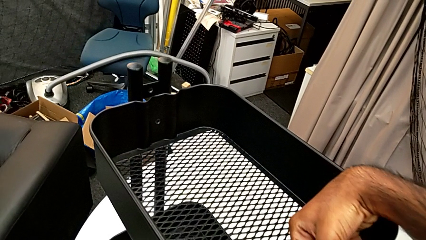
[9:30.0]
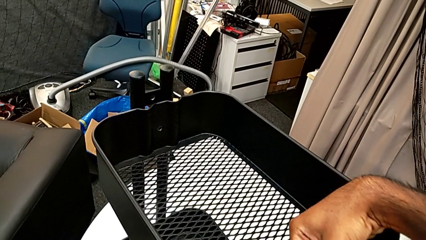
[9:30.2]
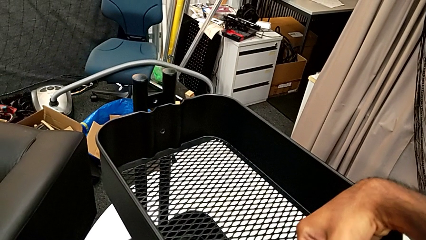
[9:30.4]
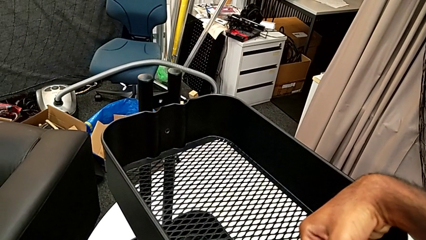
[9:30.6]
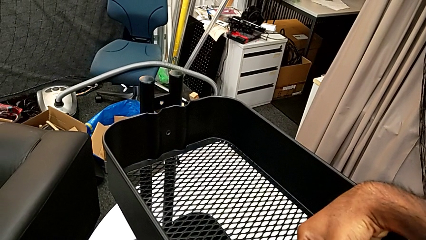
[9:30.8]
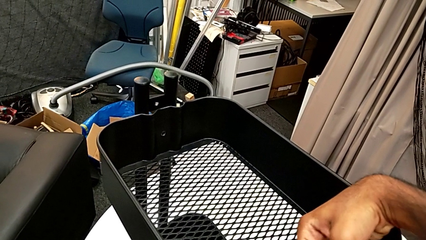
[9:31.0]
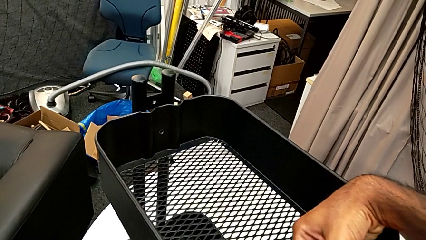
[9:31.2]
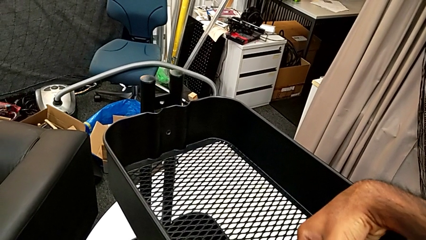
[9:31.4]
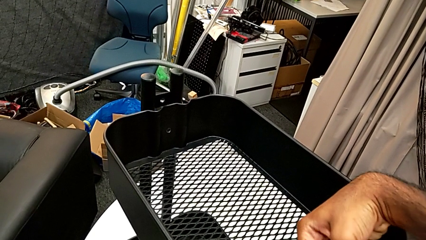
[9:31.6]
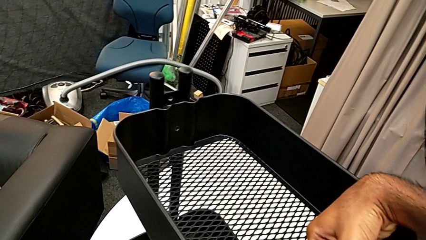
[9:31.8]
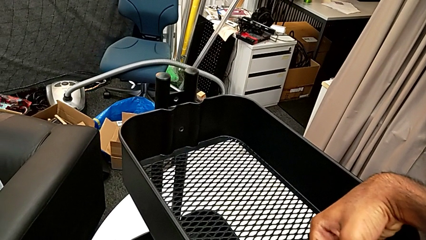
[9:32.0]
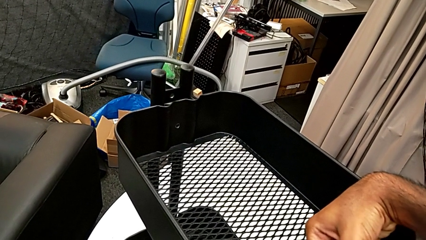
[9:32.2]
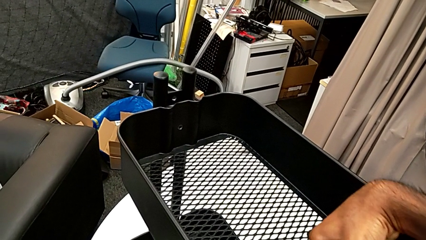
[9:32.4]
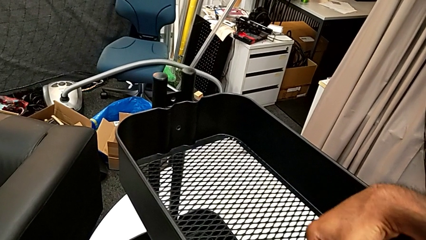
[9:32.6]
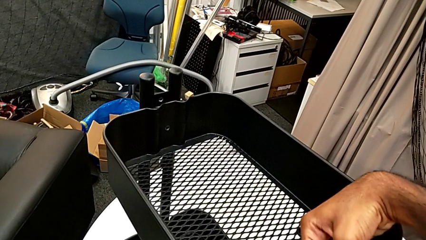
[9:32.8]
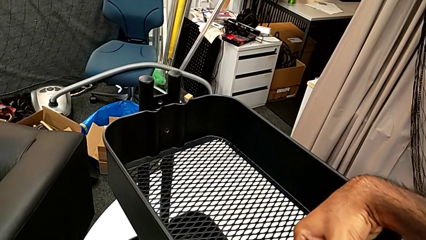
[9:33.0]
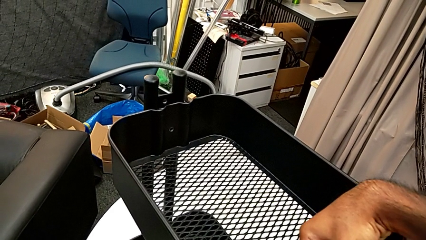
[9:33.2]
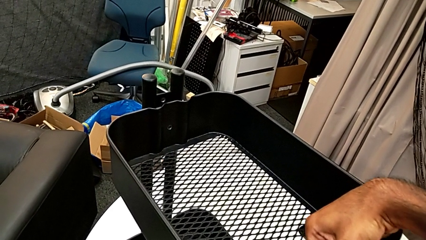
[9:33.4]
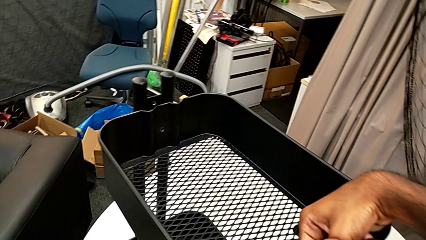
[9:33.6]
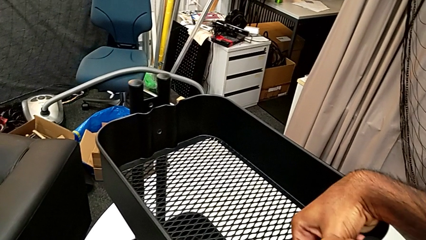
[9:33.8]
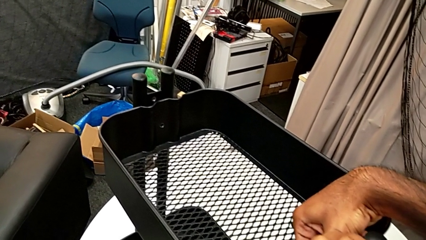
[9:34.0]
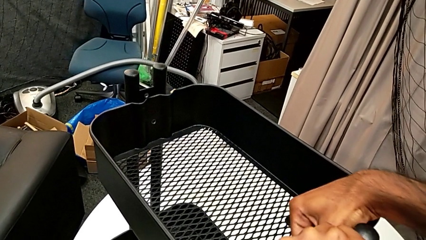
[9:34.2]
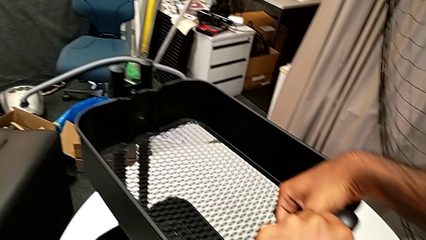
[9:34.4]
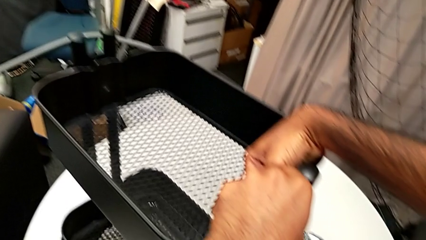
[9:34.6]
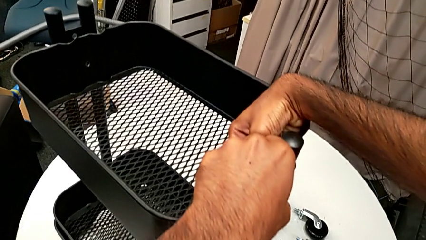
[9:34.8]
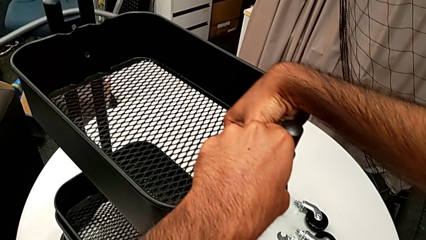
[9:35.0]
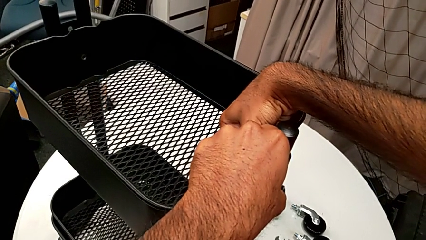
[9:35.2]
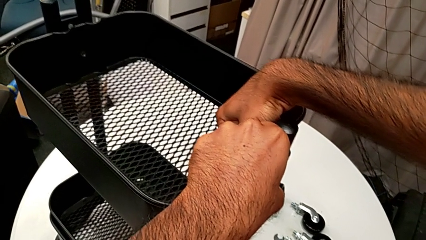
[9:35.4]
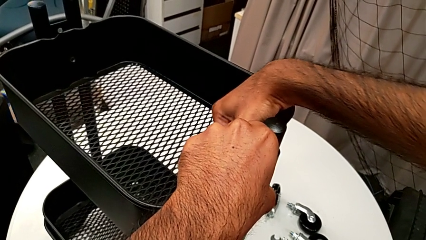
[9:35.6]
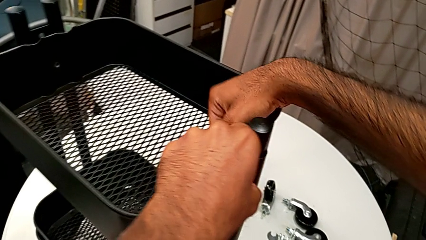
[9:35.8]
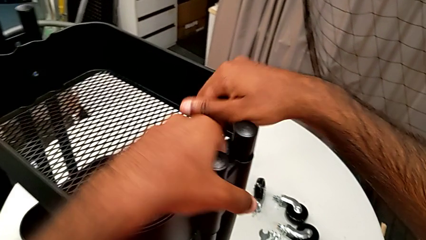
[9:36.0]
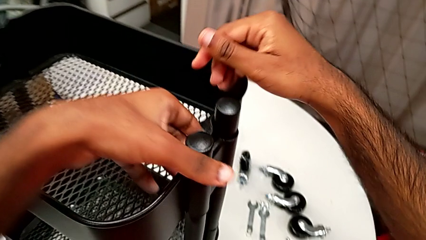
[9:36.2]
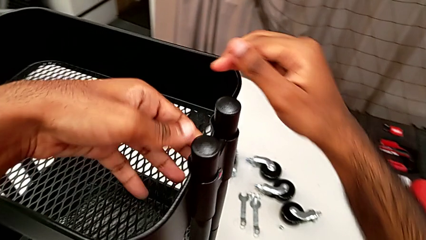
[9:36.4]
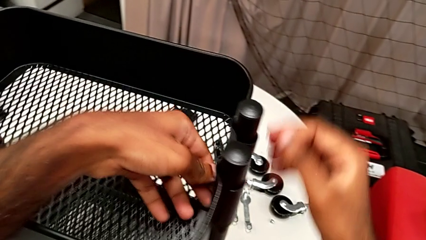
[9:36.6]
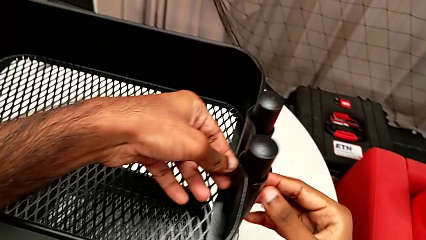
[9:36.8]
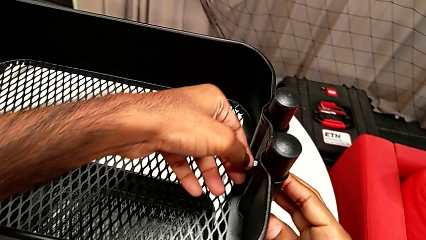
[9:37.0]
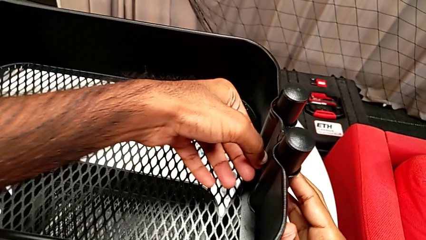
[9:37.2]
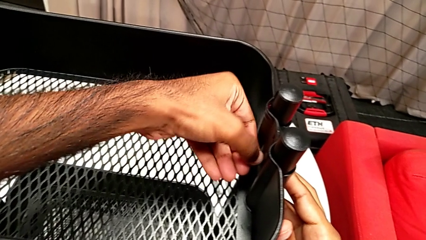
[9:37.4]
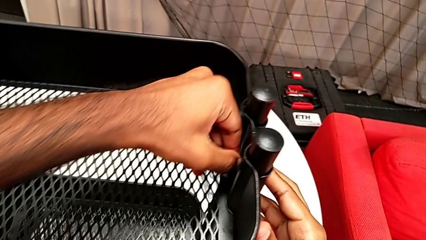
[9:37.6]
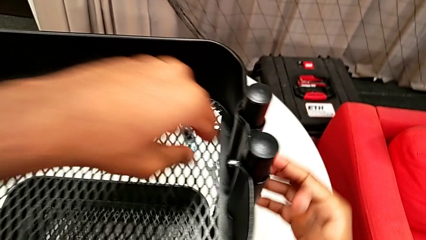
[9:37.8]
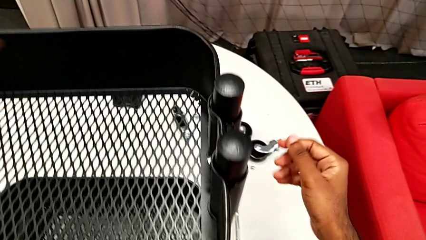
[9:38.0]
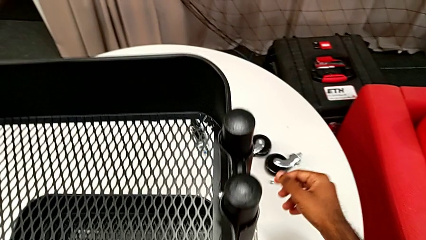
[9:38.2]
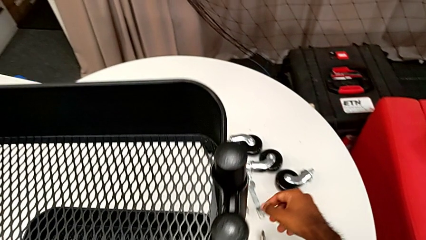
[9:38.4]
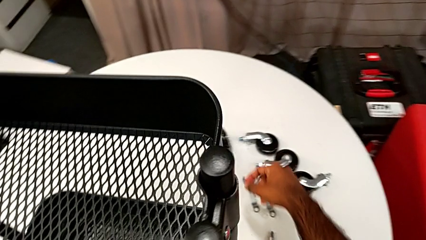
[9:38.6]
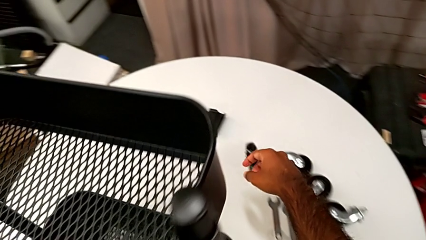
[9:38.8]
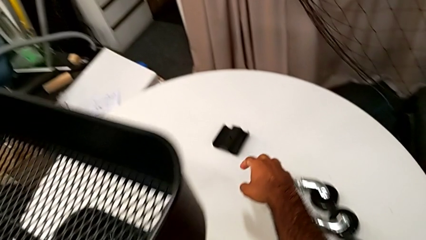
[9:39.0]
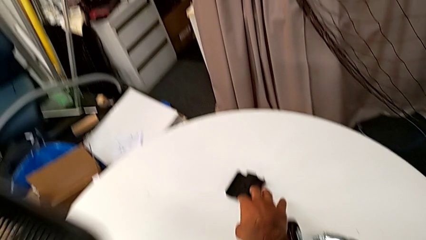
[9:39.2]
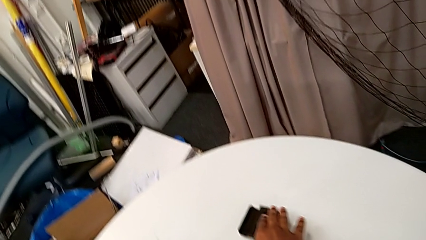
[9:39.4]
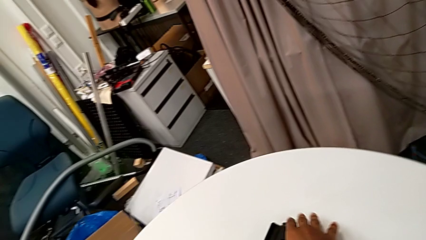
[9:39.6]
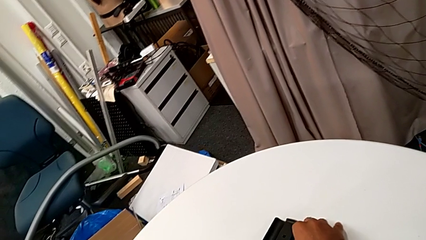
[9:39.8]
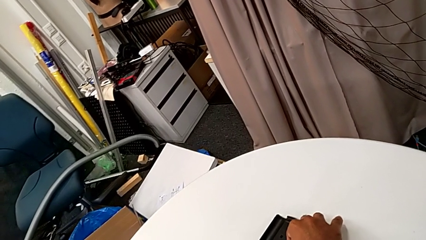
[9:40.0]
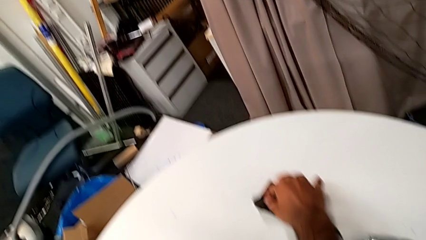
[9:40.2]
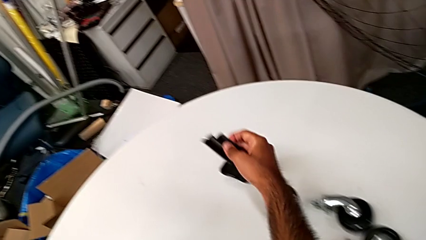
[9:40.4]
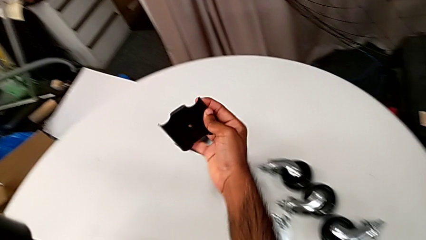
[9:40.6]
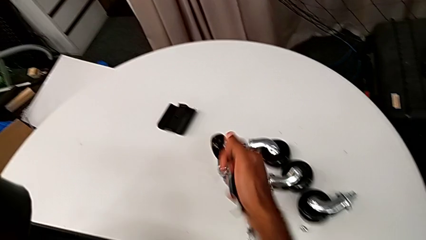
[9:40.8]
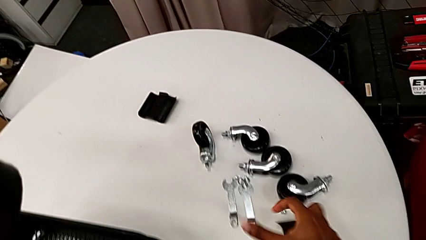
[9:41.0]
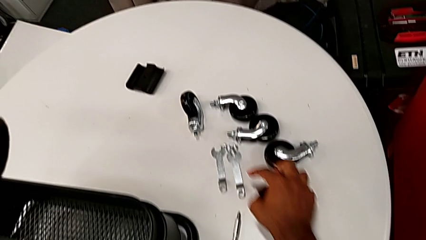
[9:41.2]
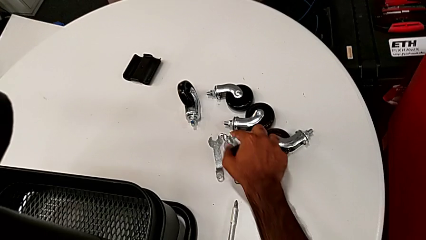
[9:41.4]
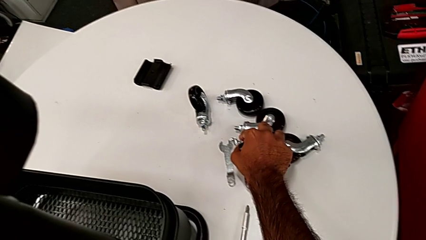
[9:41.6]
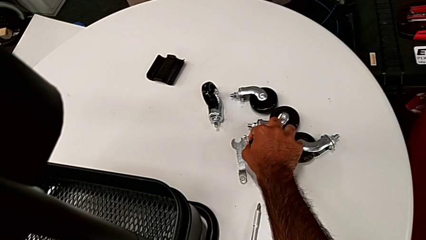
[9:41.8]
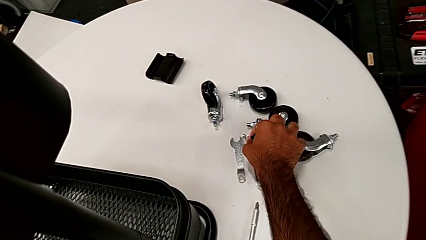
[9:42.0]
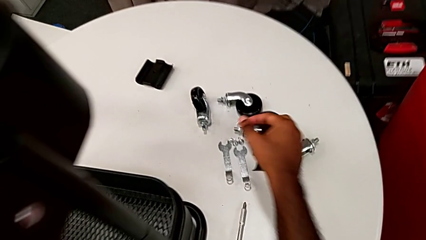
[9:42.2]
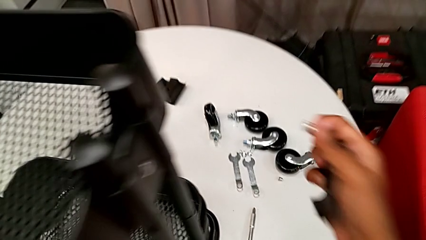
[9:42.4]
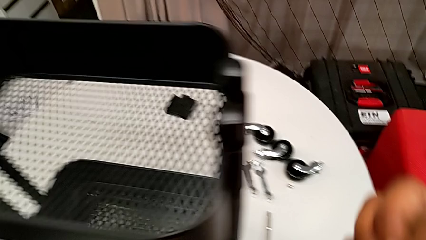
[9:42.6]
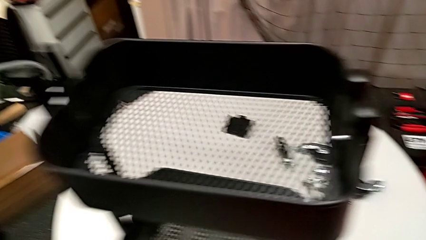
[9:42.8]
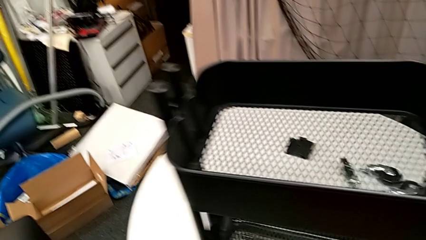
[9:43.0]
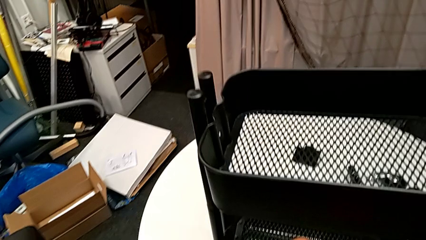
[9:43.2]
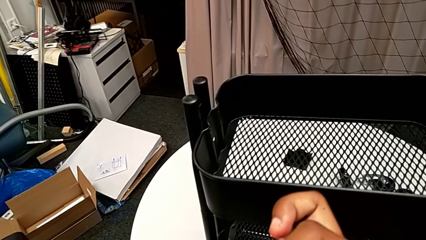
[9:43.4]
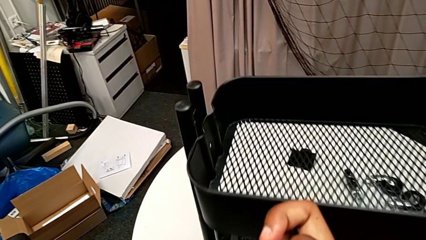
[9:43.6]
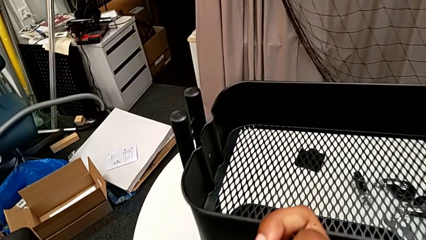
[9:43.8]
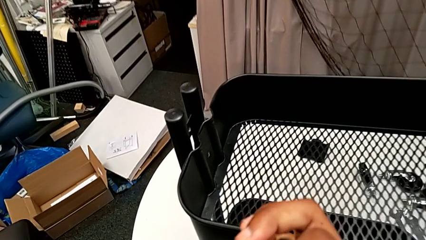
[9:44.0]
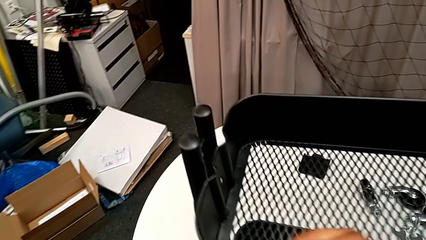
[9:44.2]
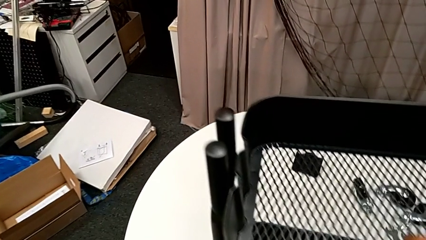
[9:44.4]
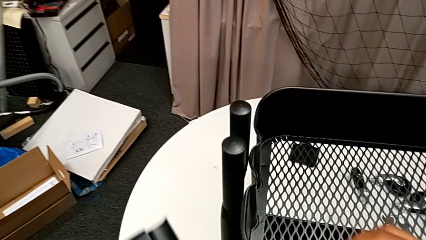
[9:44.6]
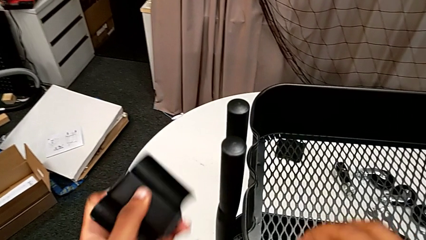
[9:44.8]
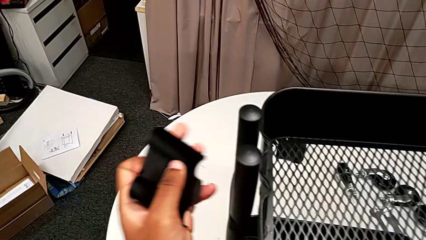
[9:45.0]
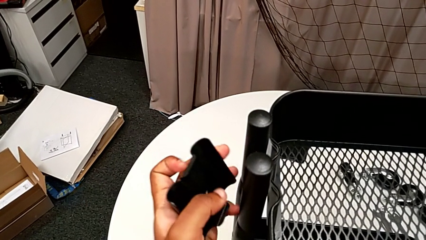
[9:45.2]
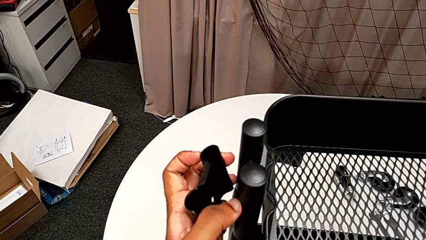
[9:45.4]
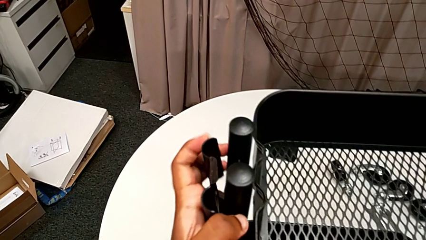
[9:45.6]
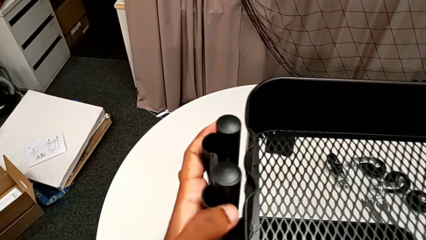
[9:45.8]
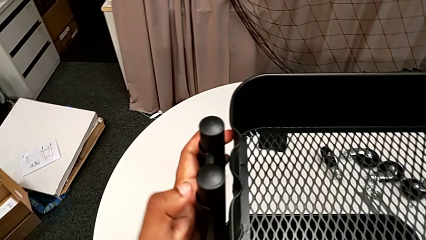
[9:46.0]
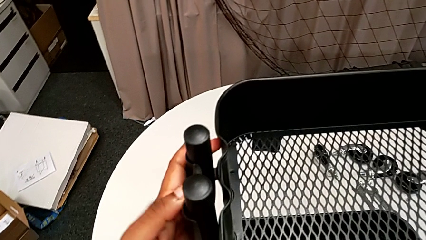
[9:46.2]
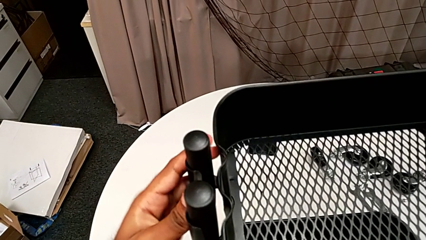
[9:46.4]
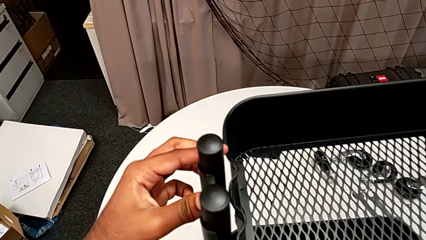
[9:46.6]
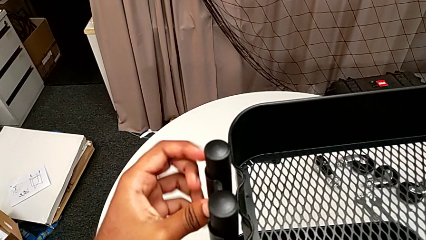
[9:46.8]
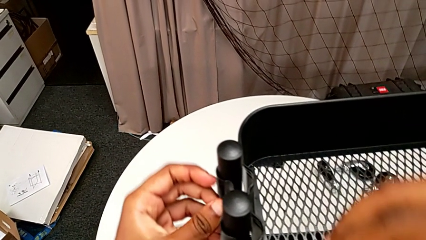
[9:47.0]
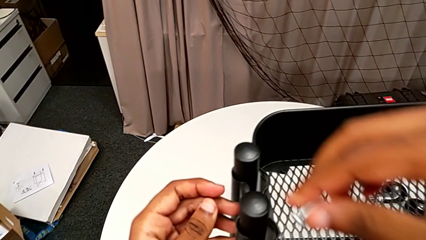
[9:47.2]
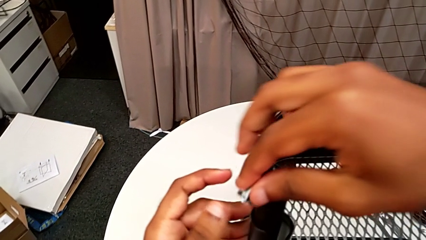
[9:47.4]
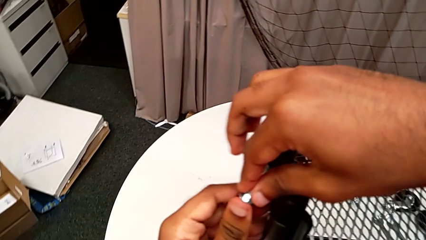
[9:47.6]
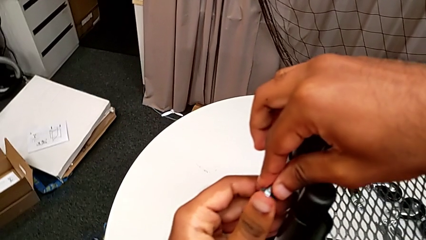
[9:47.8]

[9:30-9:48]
The camera wearer is assembling the brackets to the top tray. They keep screwing the first hexagon cap nut, grab the second bracket, grab the second bolt and place the second bracket.
